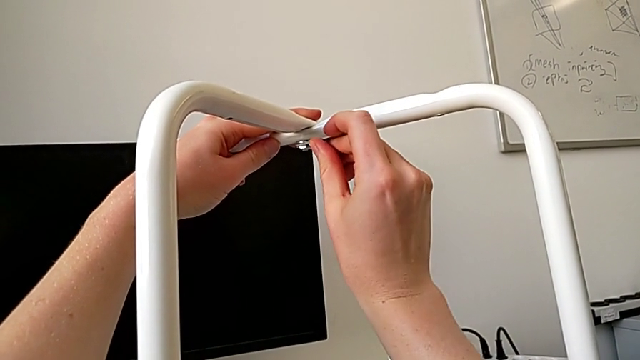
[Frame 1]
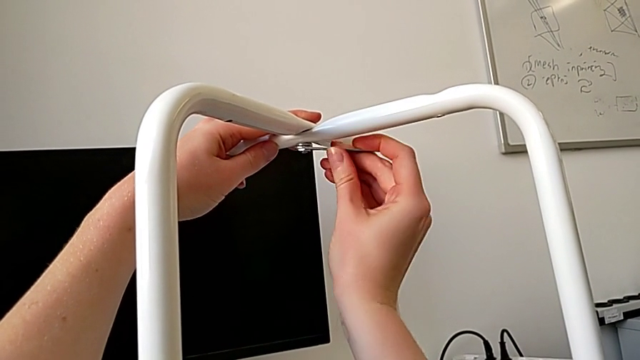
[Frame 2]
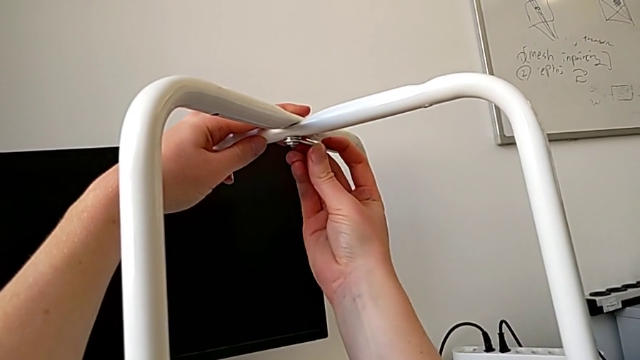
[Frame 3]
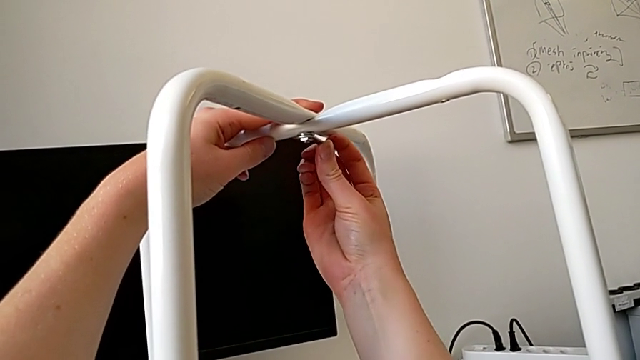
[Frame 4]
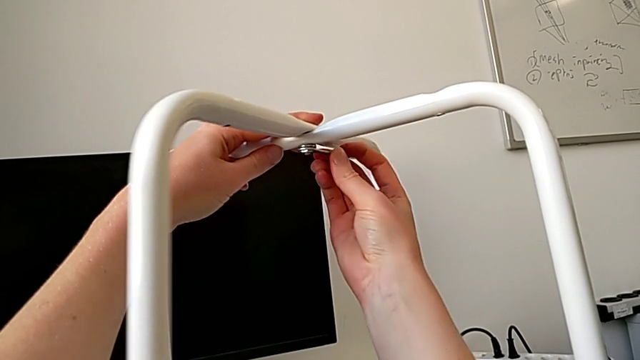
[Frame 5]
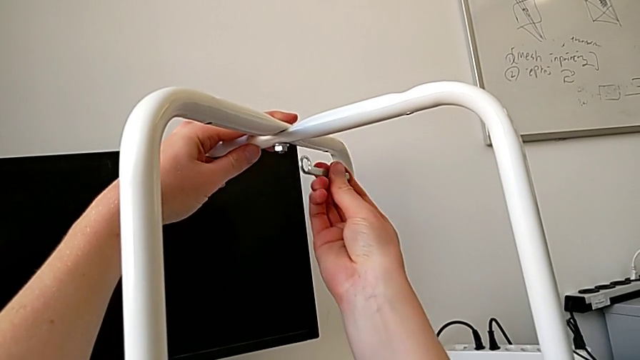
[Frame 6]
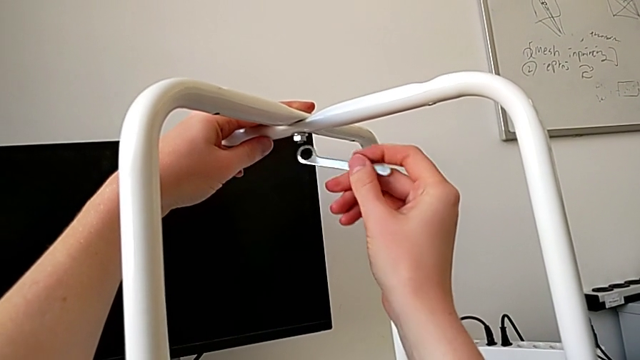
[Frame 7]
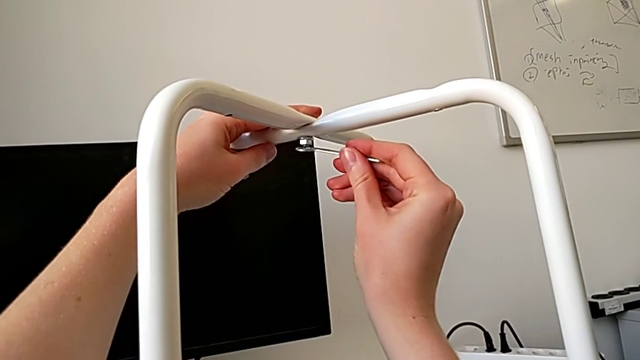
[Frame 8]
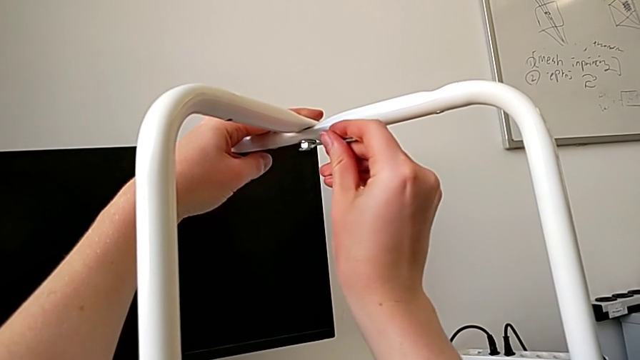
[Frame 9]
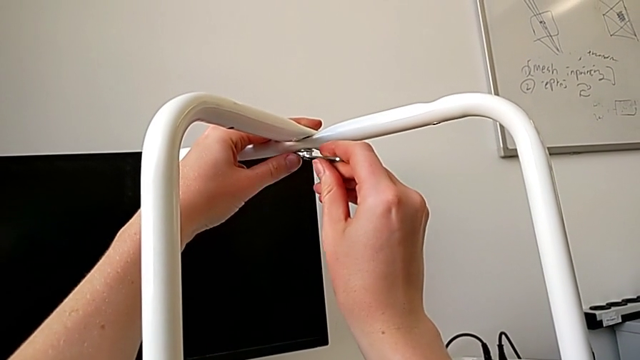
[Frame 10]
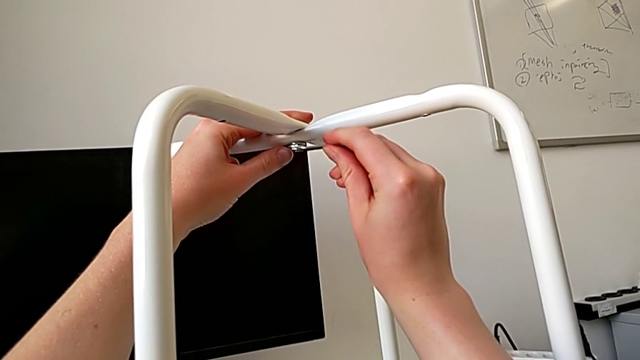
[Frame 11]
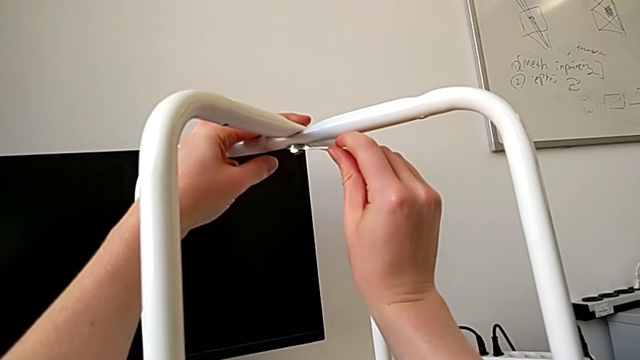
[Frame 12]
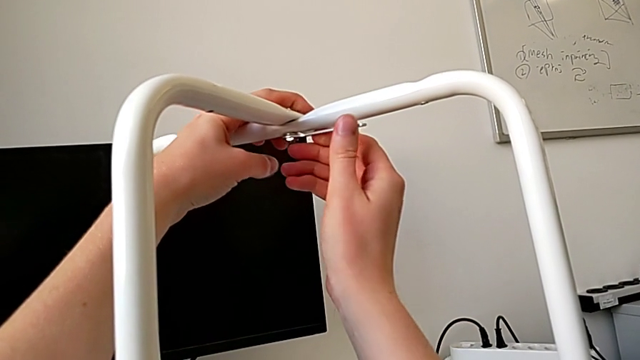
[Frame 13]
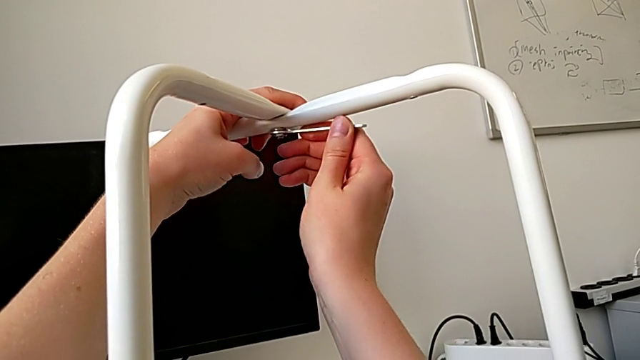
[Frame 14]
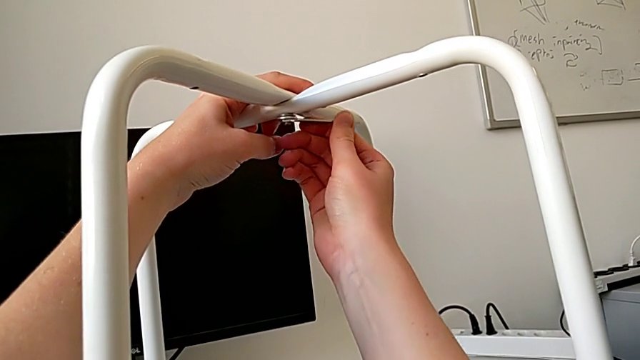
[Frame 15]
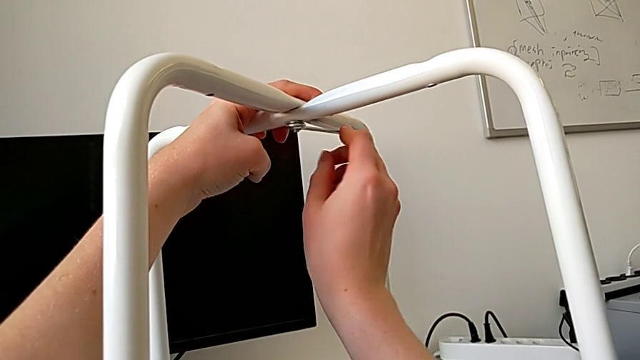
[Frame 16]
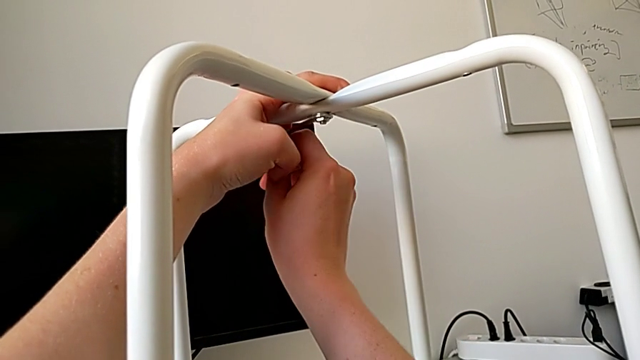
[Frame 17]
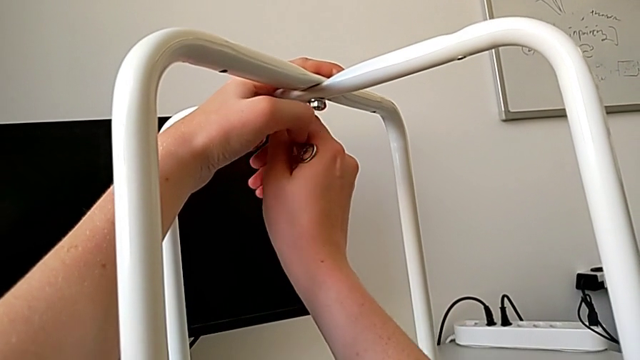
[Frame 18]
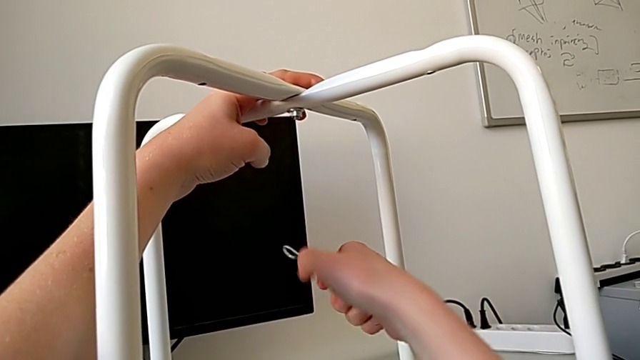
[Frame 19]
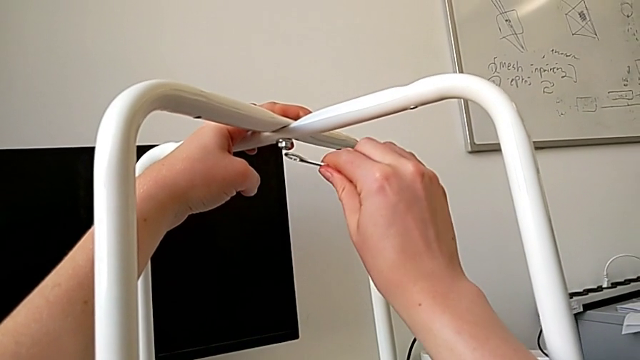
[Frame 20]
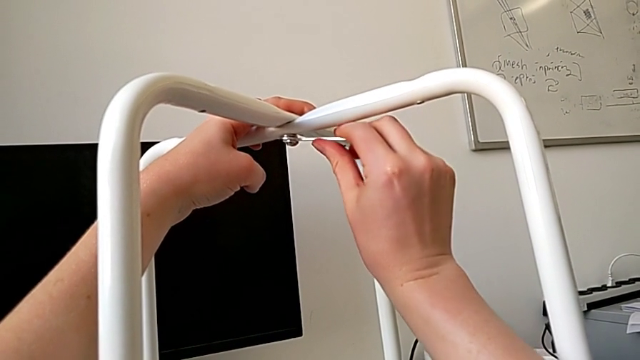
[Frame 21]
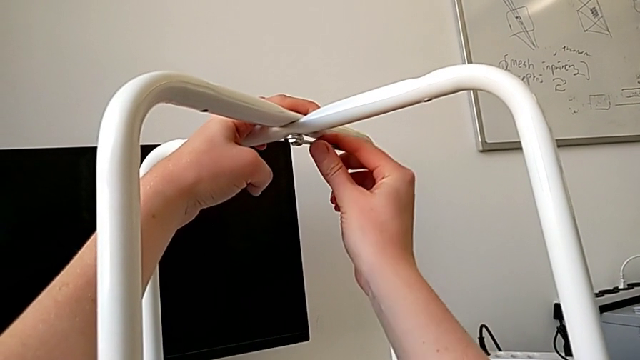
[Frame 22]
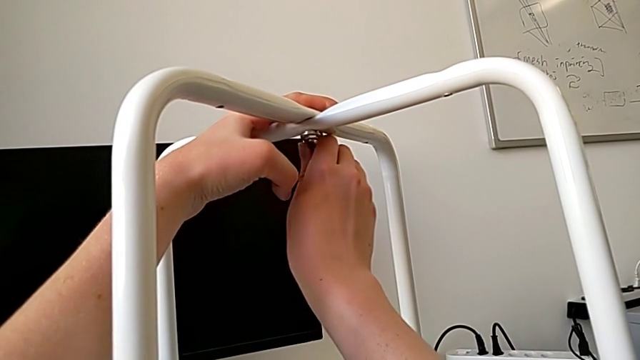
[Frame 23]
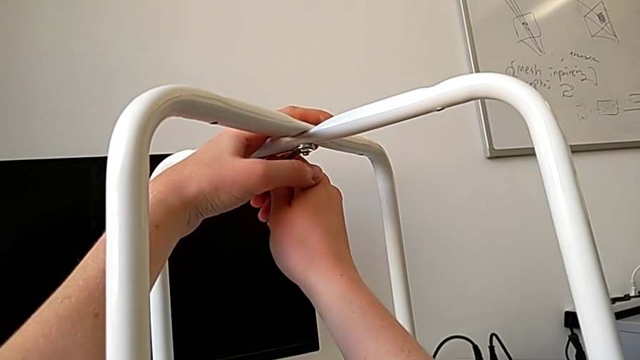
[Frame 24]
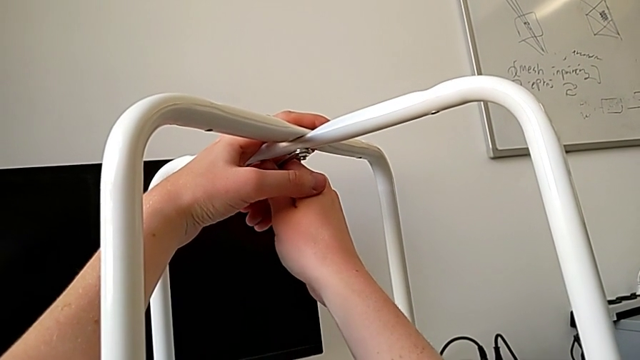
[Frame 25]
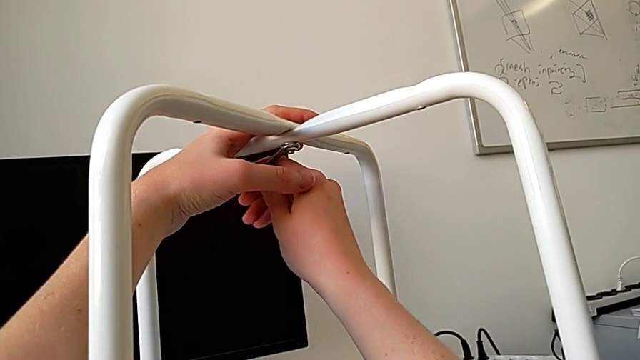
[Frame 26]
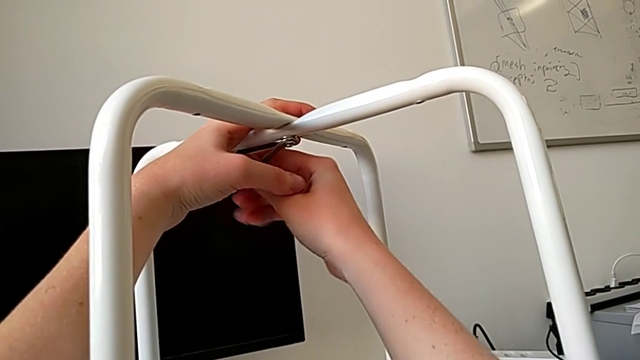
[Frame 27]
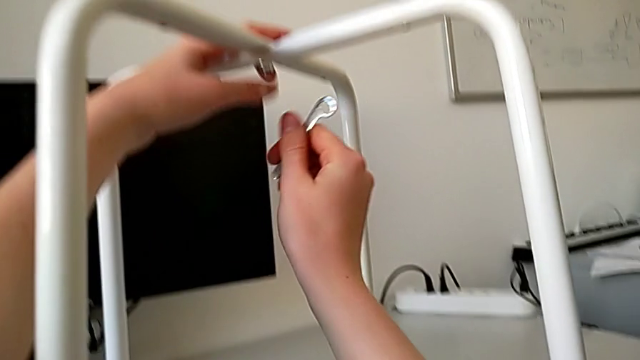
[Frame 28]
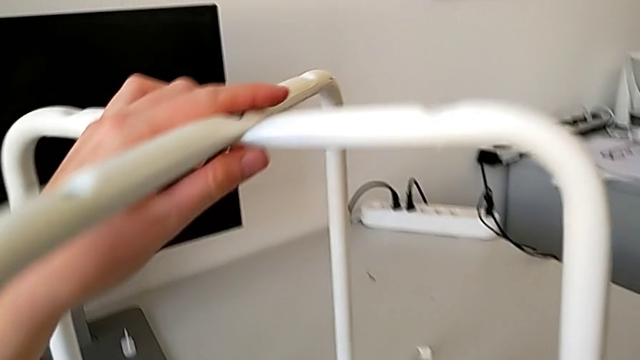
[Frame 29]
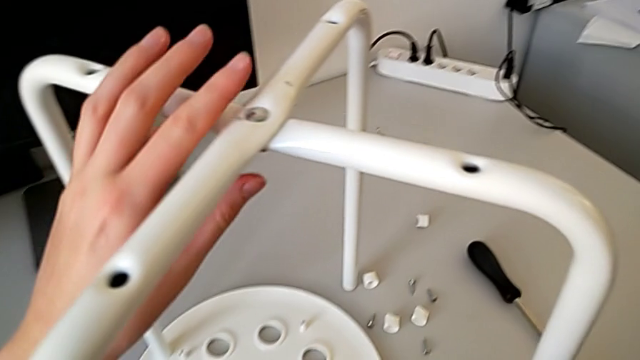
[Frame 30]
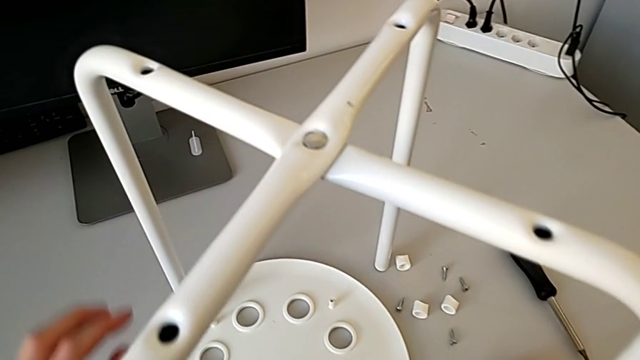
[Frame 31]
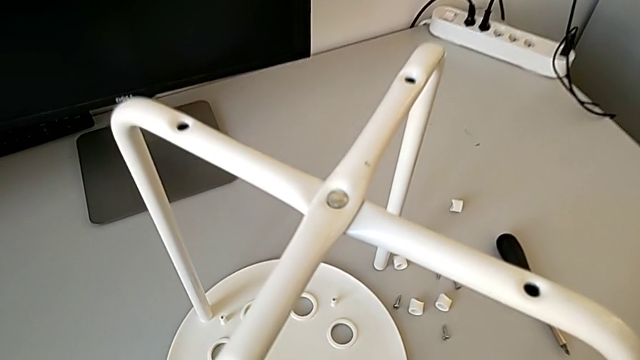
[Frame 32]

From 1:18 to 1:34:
The camera wearer is putting the legs on top of each other. They keep screwing the hex nut, withdraw the hexagonal wrench and place it.

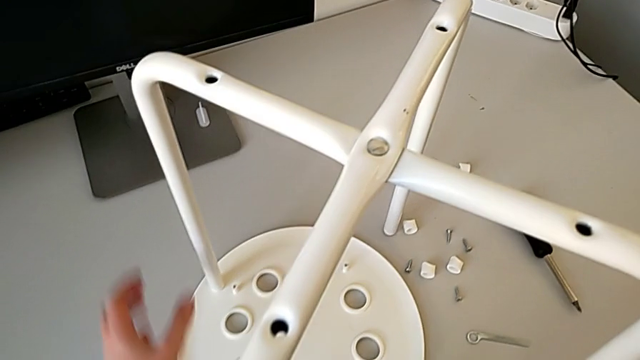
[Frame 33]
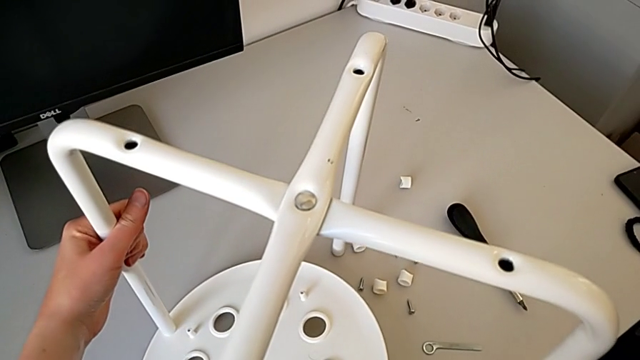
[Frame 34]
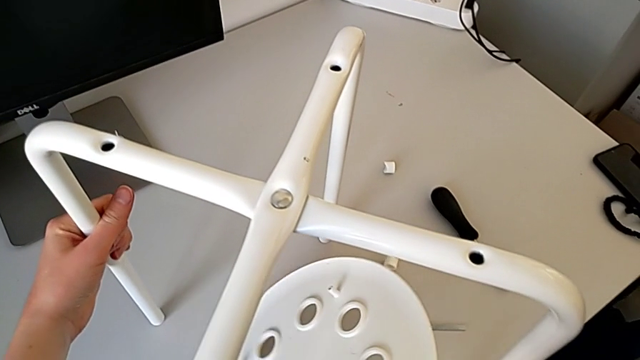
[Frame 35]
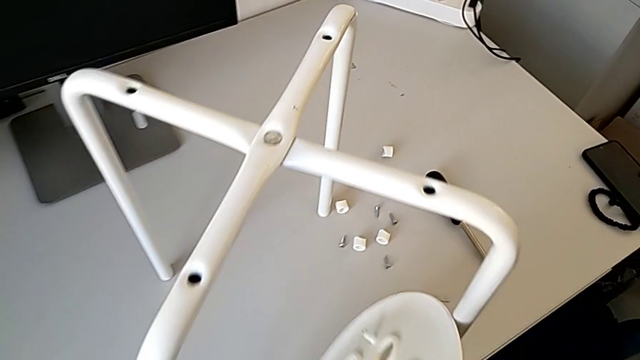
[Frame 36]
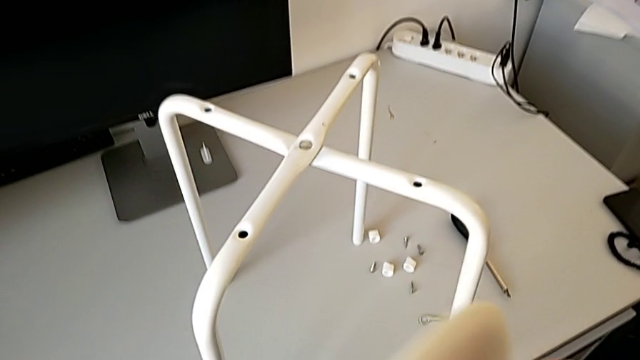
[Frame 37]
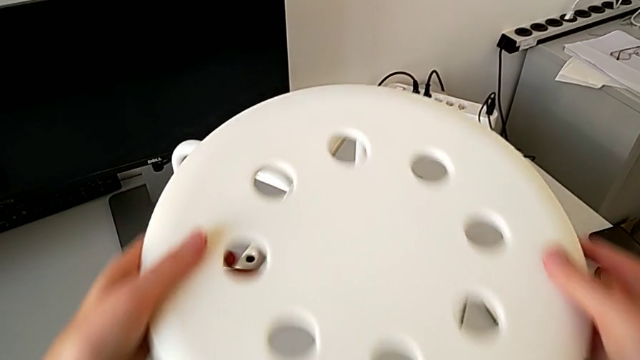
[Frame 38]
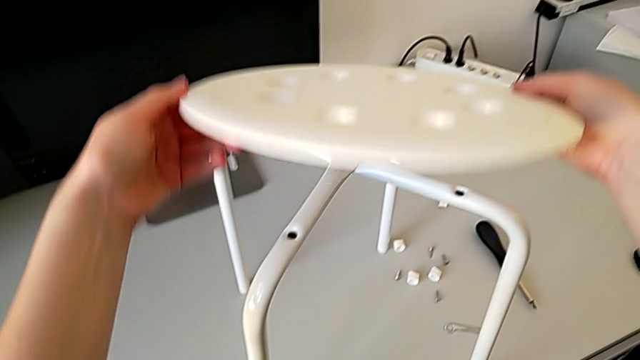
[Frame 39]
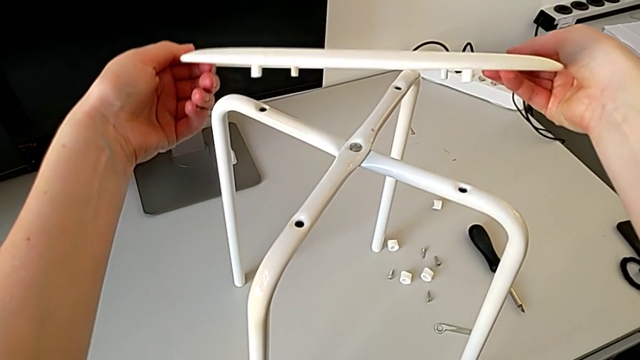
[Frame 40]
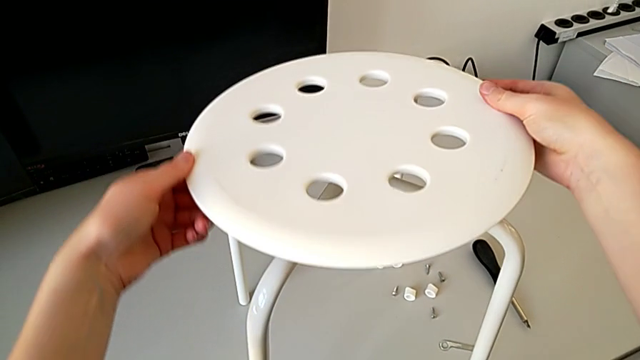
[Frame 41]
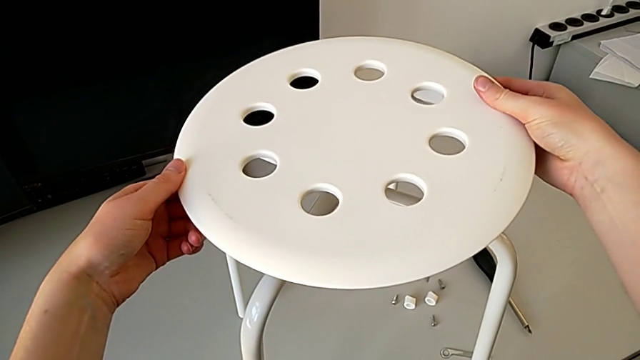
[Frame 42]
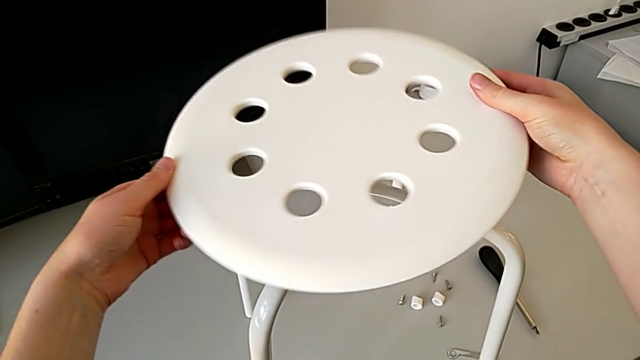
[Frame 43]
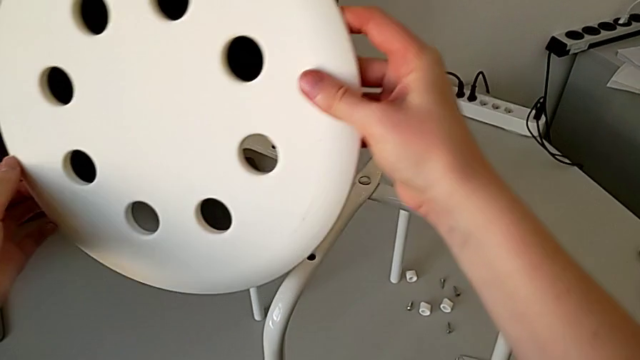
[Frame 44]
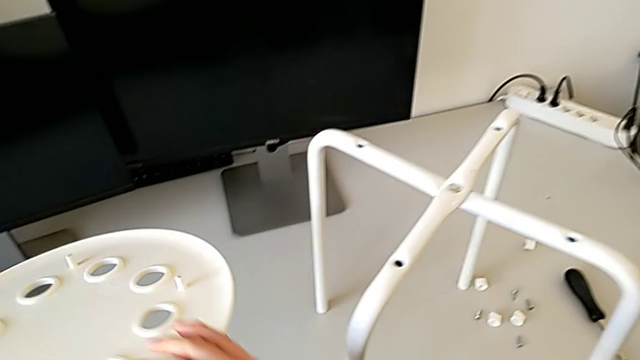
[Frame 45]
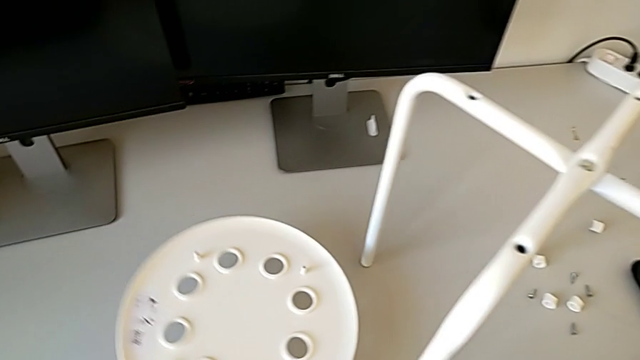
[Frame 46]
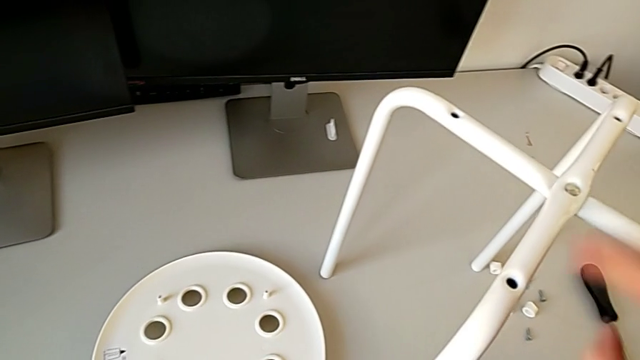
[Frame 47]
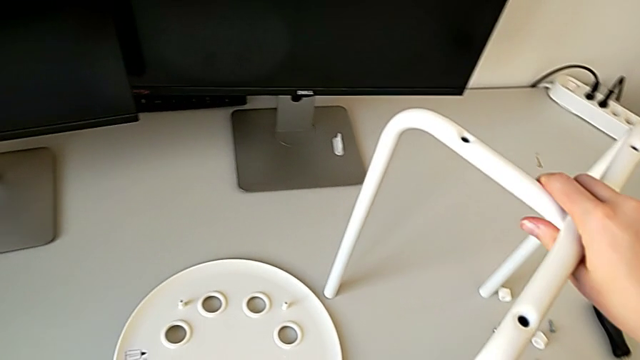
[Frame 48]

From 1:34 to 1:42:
The camera wearer is using a screwdriver to screw the second screw. They wrongly grab and inspect the seat, withdraw it and place it with the left hand.
